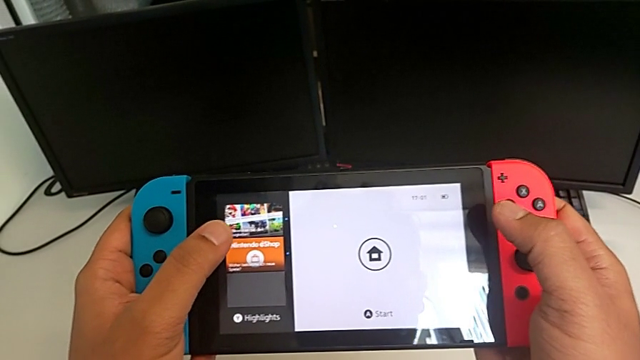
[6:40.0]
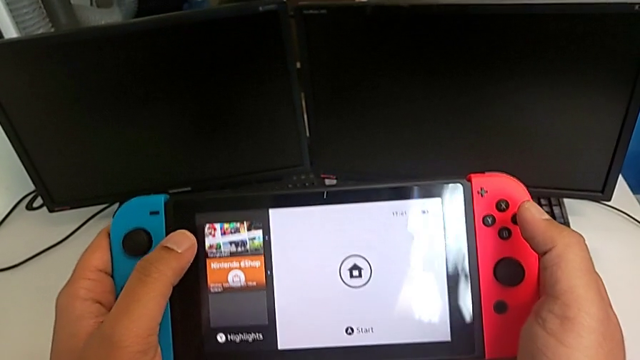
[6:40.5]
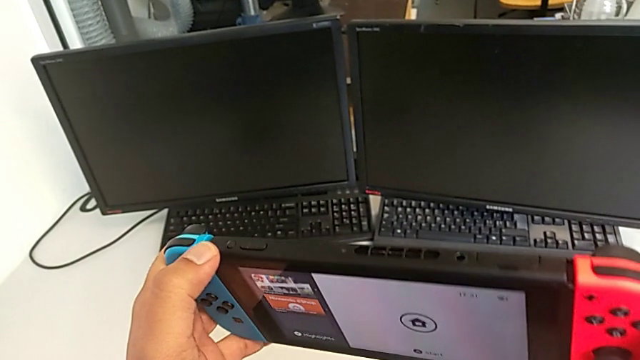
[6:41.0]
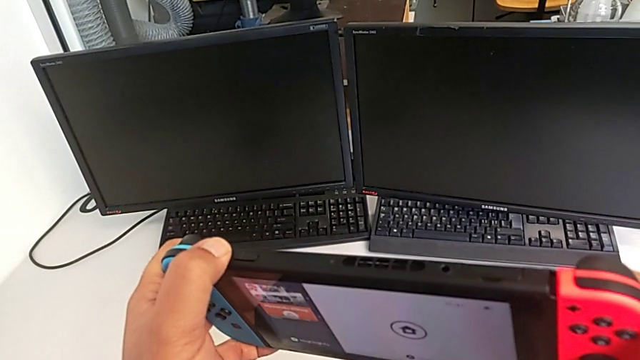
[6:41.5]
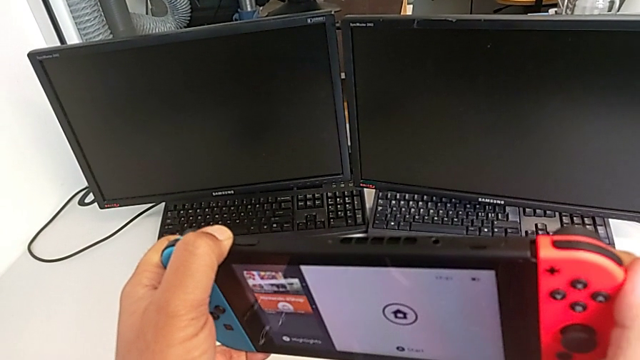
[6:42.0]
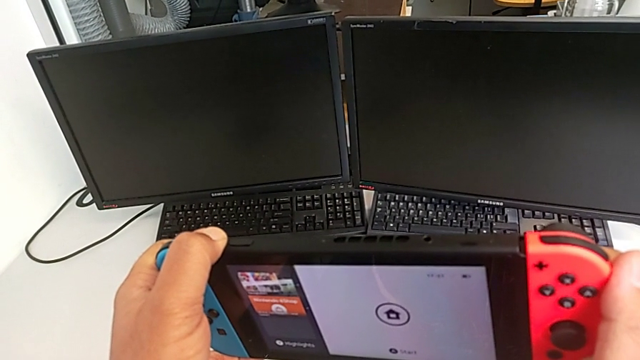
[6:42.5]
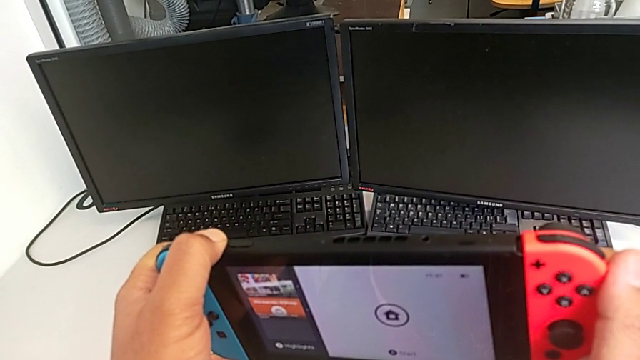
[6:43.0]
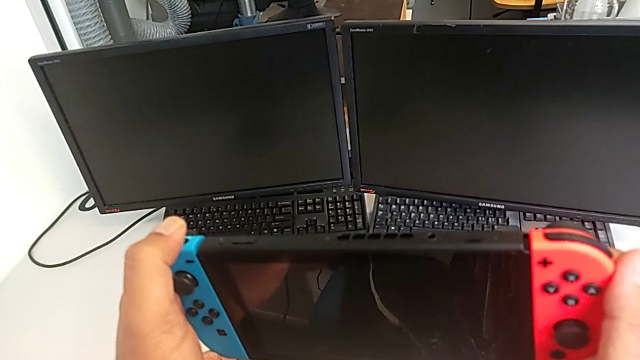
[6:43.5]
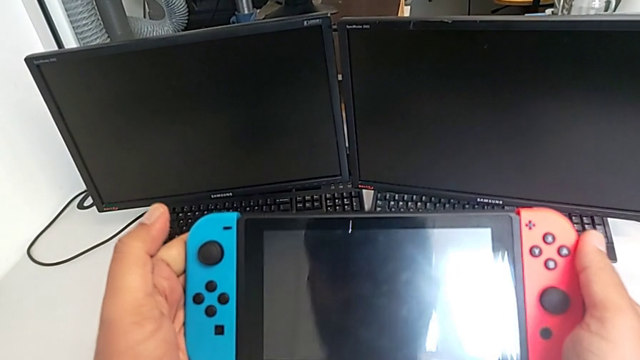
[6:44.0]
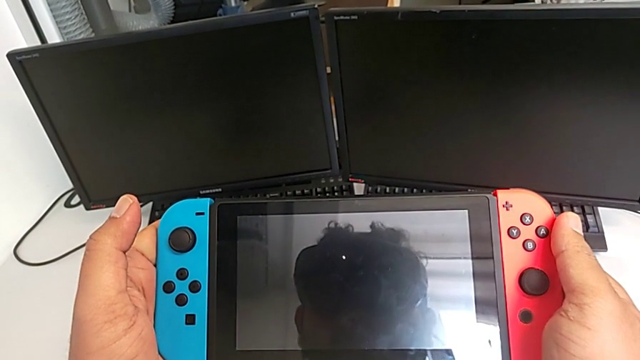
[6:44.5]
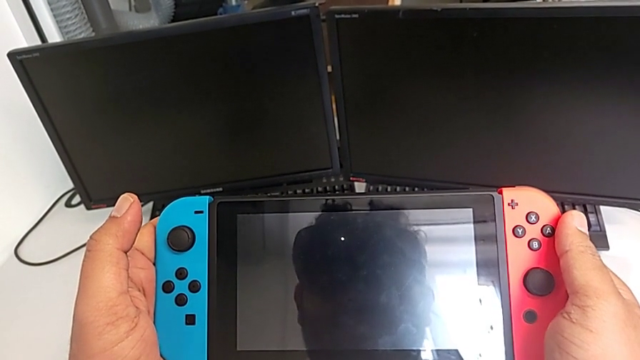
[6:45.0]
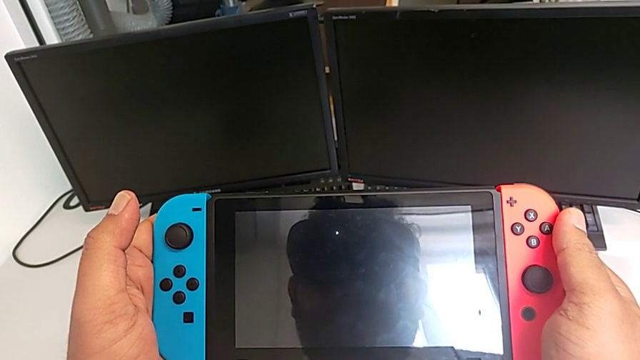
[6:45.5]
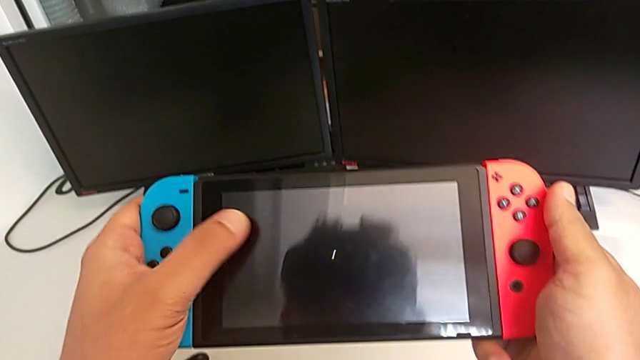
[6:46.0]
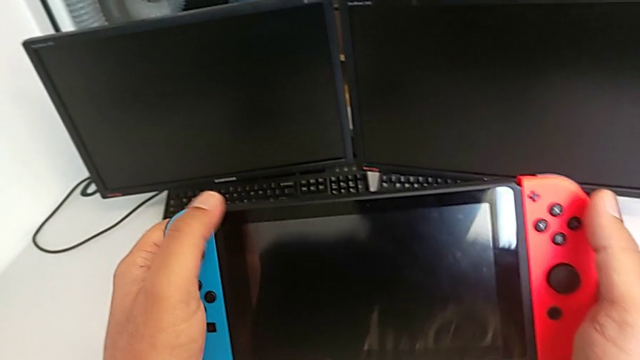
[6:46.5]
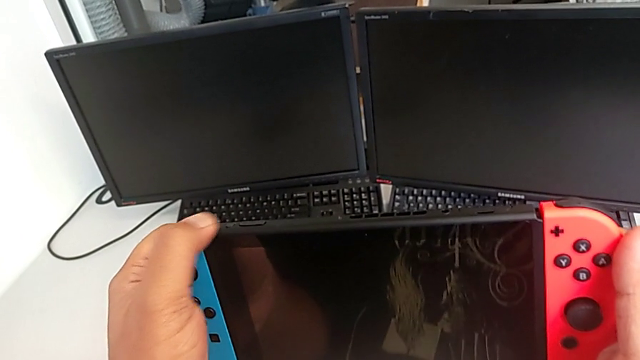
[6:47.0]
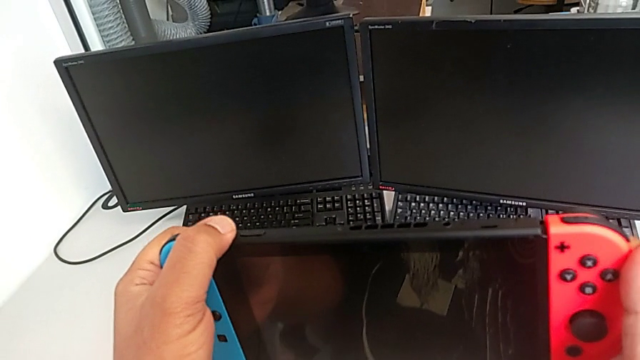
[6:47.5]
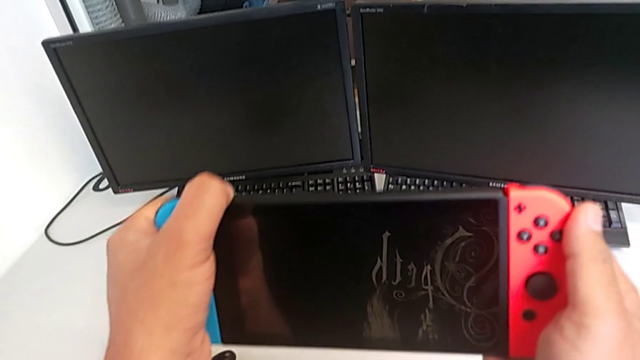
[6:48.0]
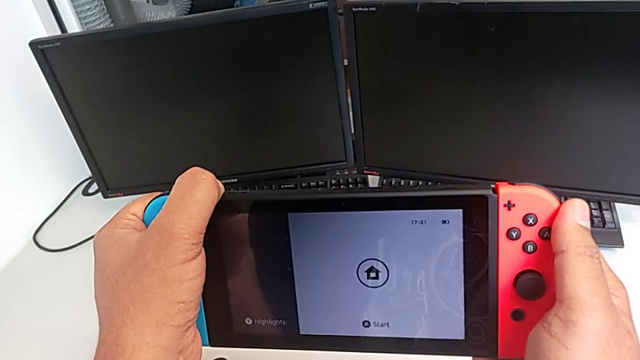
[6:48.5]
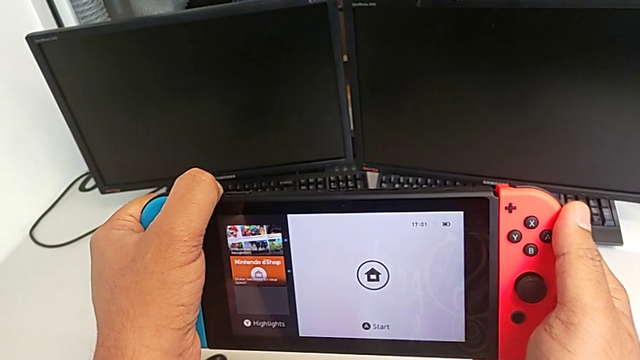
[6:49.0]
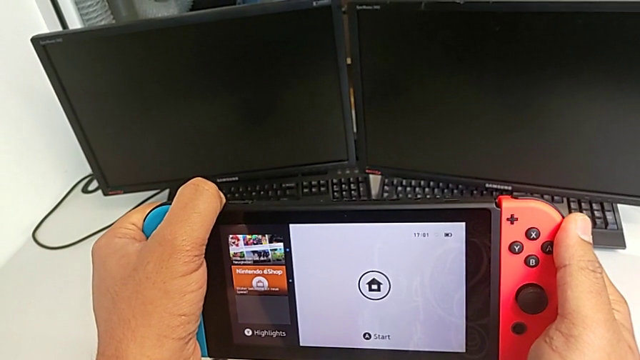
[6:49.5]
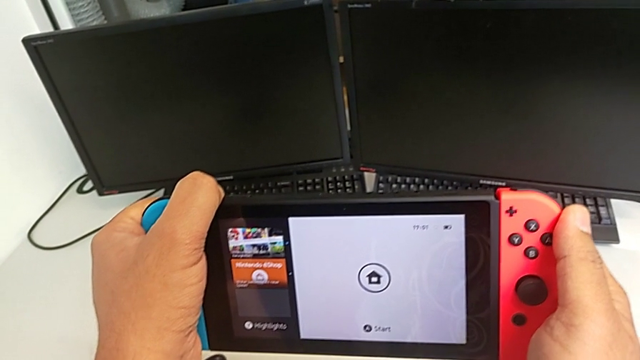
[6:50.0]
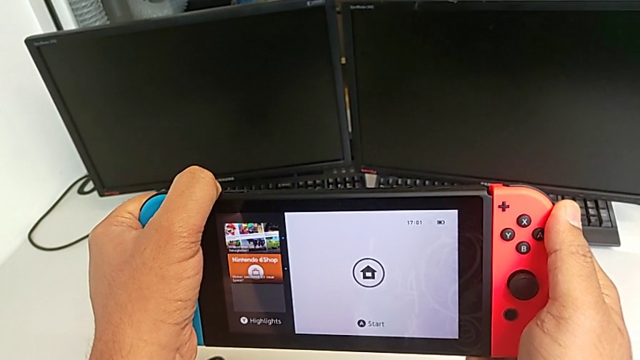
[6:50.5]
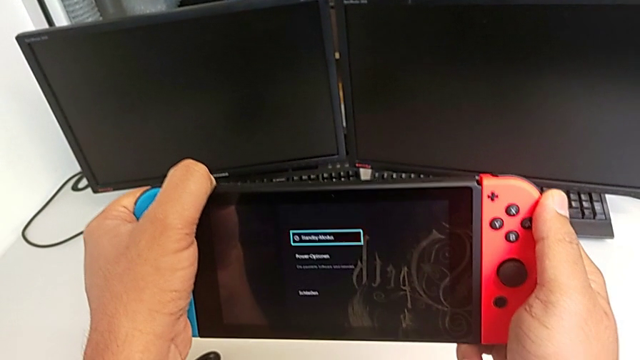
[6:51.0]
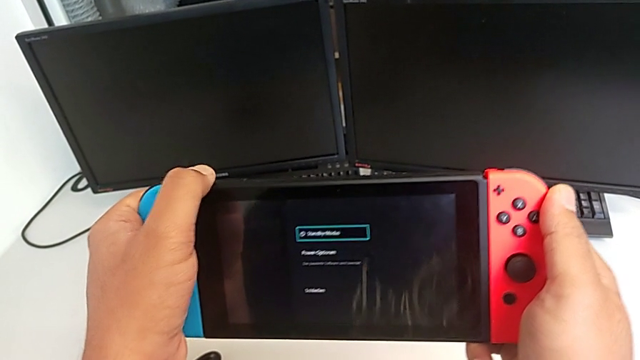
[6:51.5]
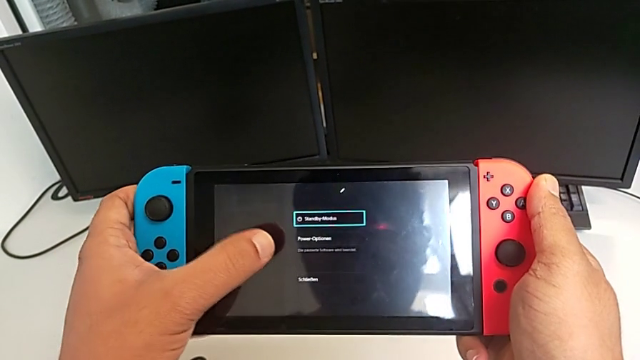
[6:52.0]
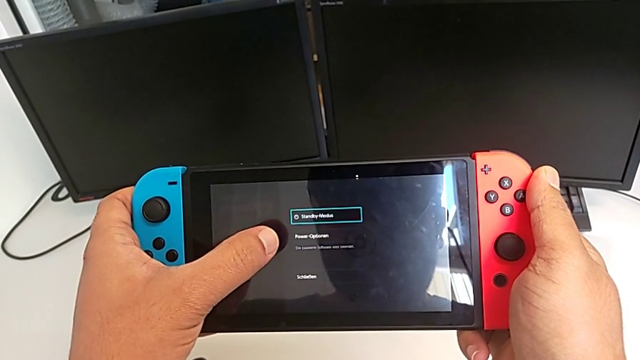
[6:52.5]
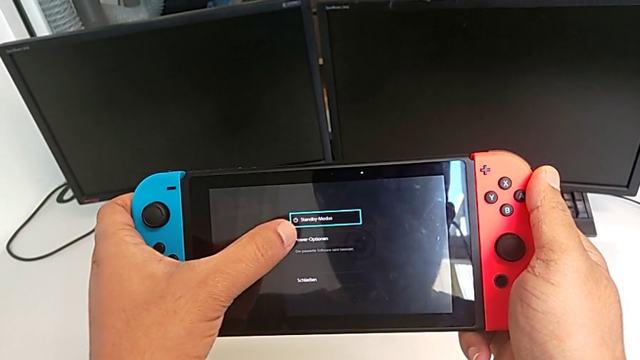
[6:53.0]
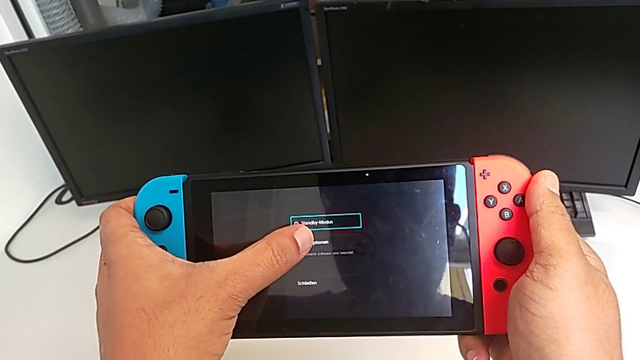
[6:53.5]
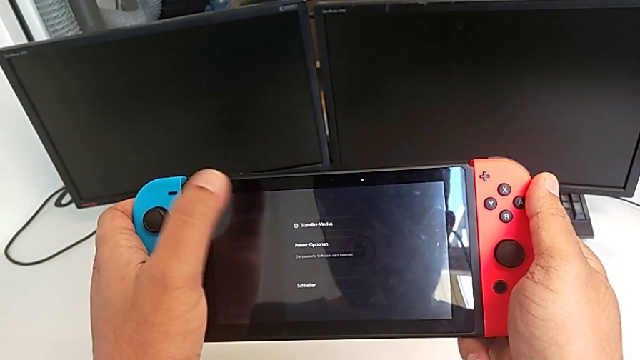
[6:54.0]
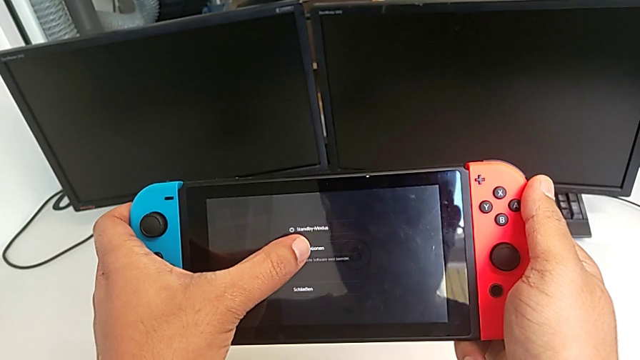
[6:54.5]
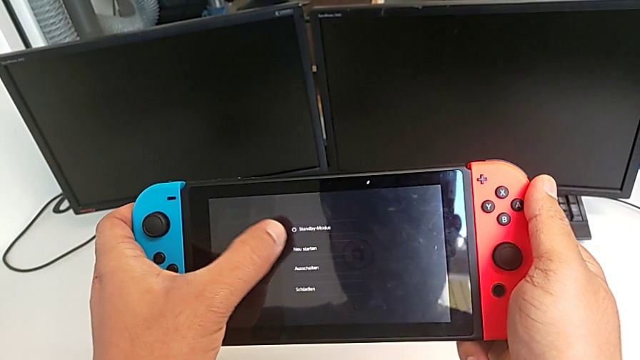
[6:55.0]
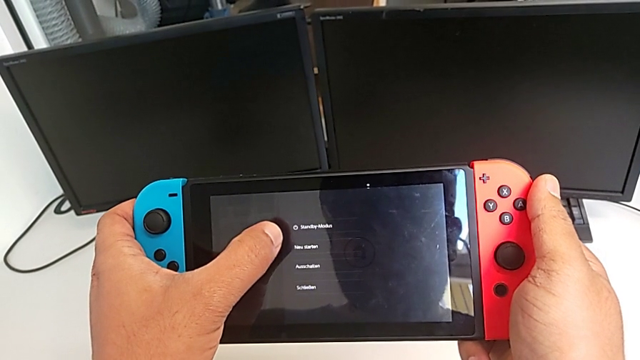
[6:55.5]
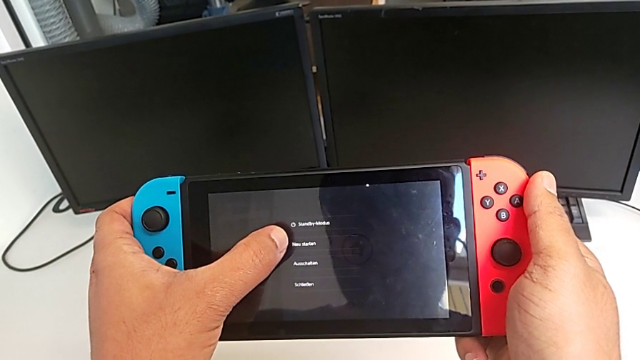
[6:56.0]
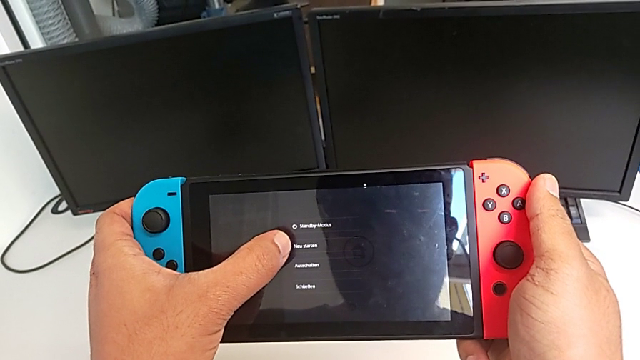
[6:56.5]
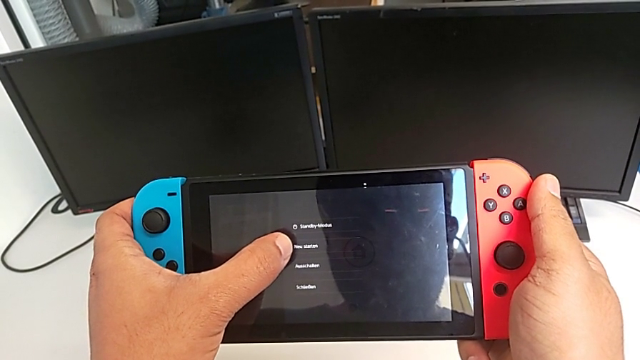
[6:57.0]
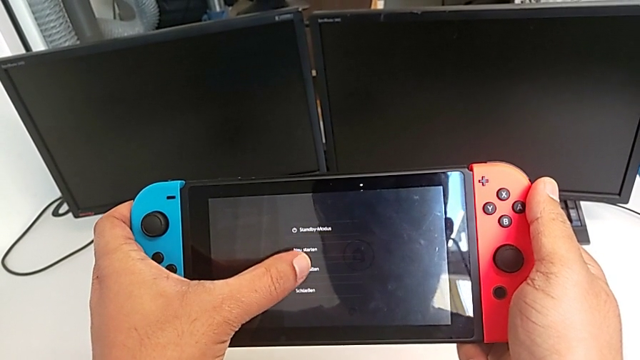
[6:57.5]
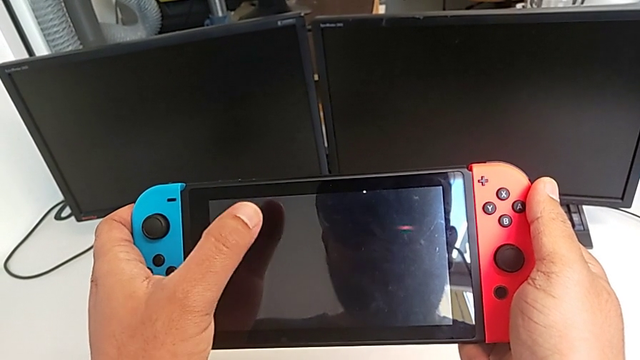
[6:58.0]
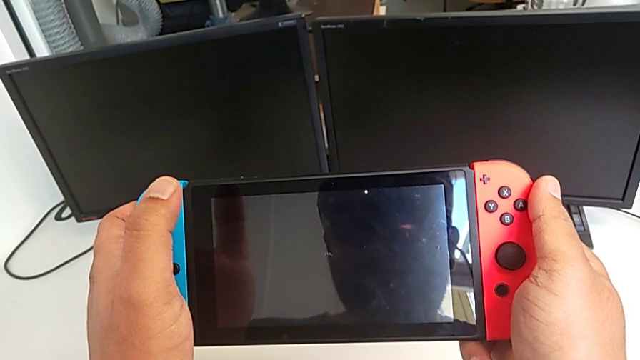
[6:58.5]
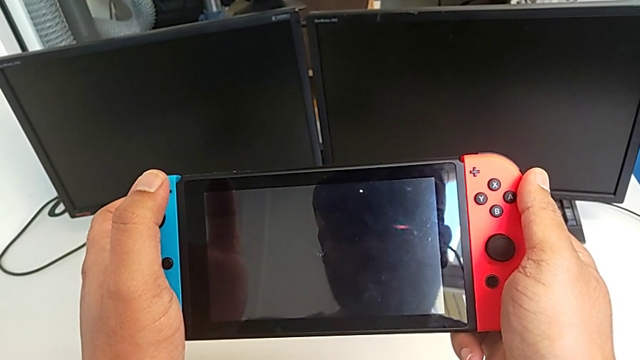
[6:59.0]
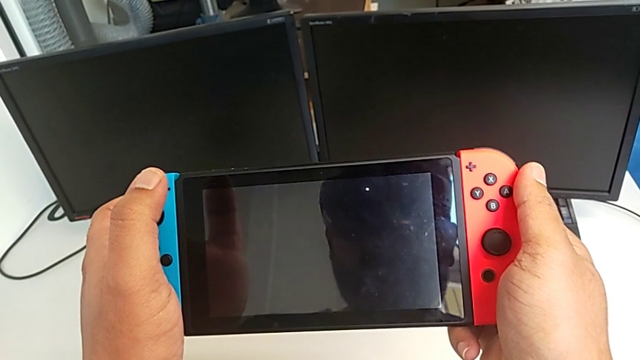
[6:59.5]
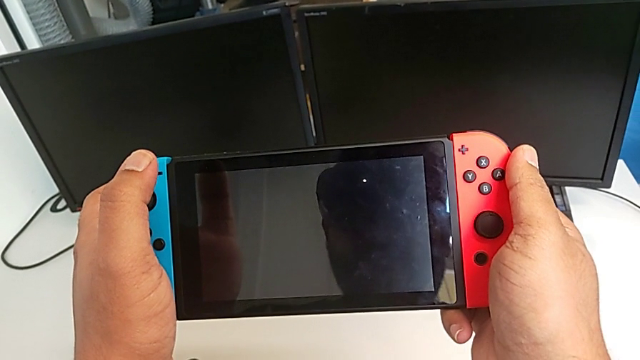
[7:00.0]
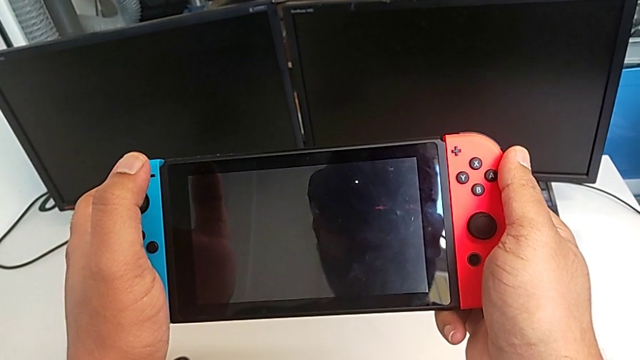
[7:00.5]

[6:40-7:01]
The camera wearer turns off the Nintendo Switch. They wrongly press the button, press the button and turn off the Nintendo Switch.
